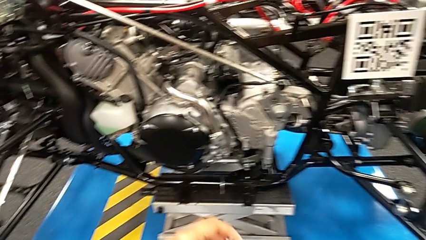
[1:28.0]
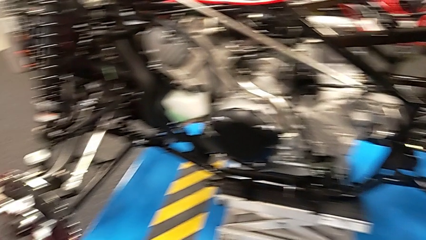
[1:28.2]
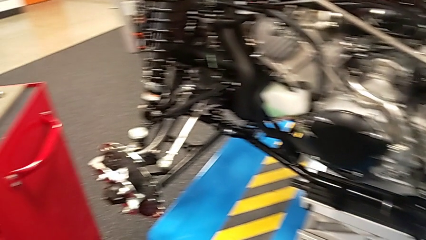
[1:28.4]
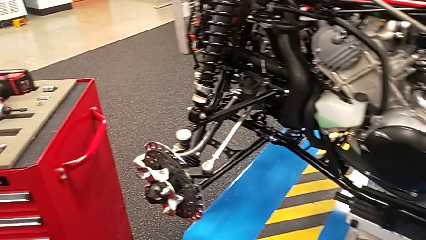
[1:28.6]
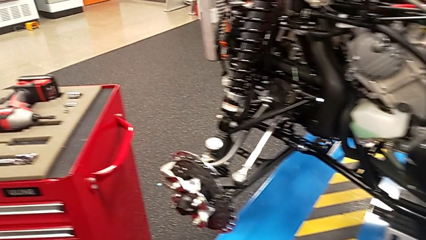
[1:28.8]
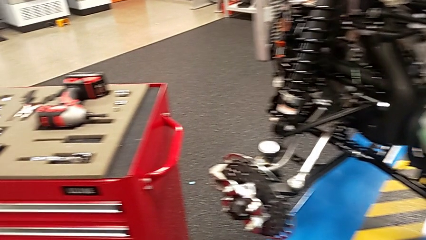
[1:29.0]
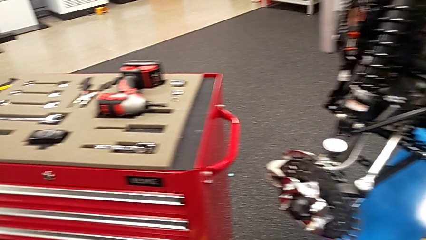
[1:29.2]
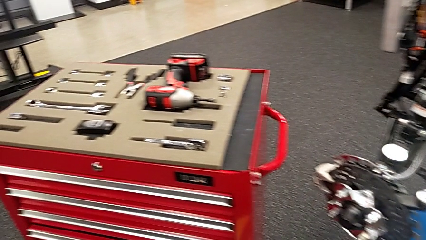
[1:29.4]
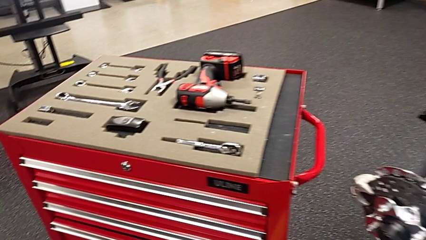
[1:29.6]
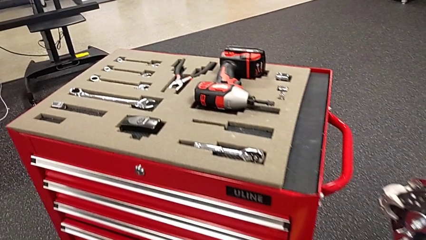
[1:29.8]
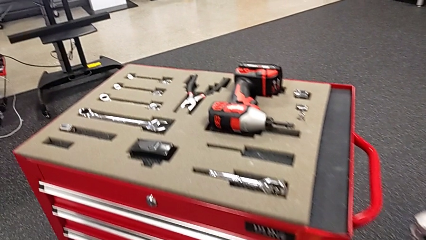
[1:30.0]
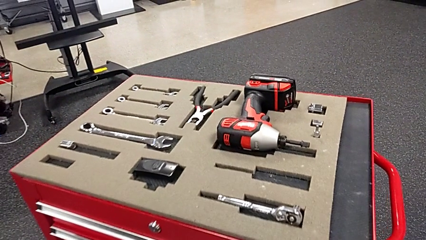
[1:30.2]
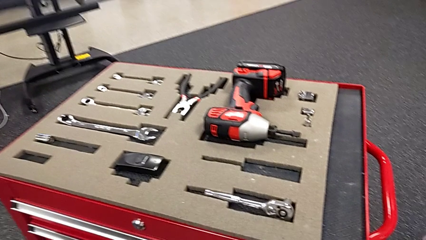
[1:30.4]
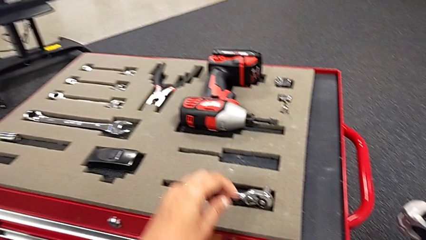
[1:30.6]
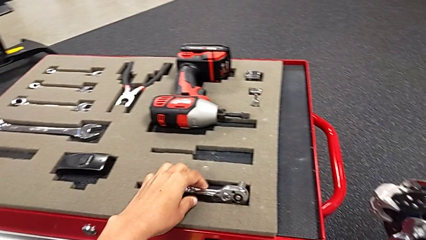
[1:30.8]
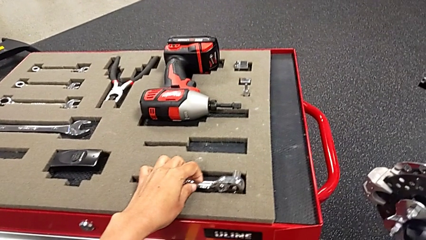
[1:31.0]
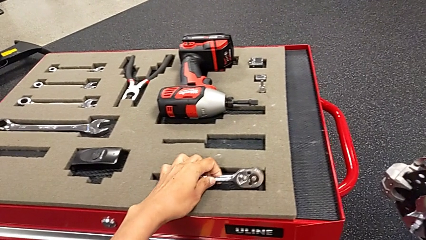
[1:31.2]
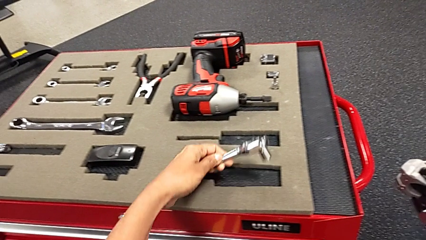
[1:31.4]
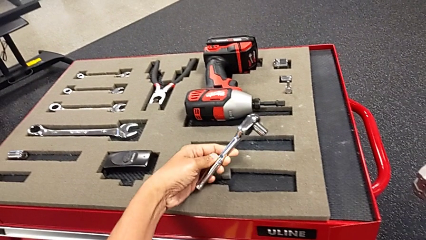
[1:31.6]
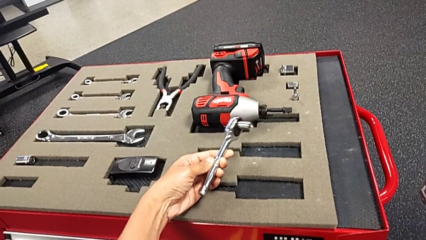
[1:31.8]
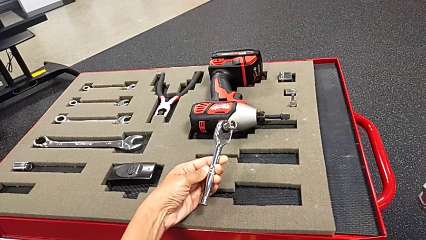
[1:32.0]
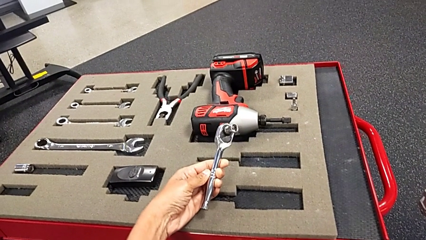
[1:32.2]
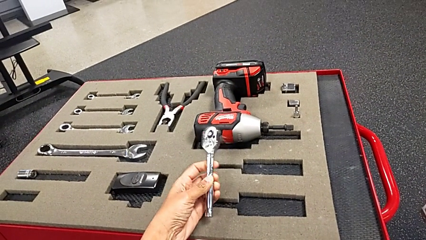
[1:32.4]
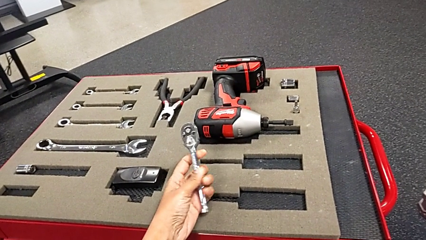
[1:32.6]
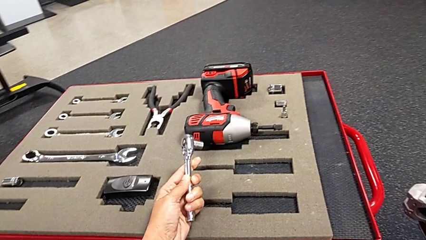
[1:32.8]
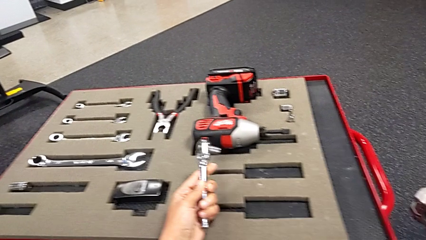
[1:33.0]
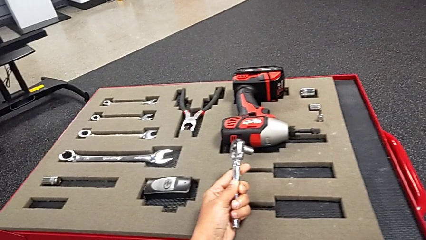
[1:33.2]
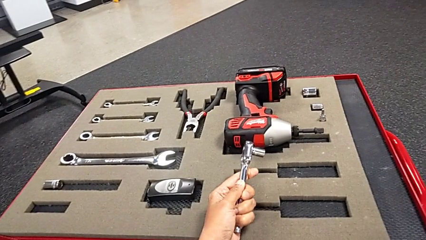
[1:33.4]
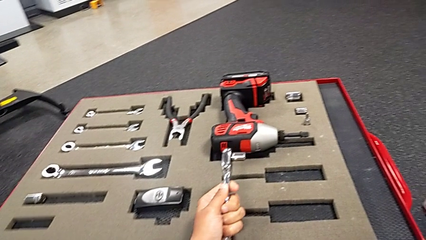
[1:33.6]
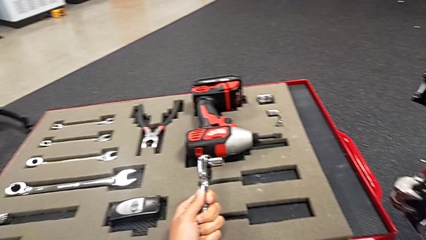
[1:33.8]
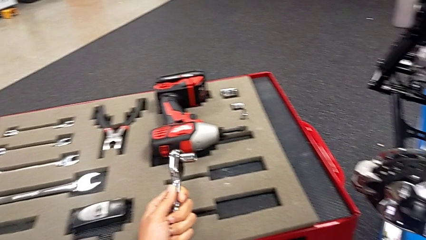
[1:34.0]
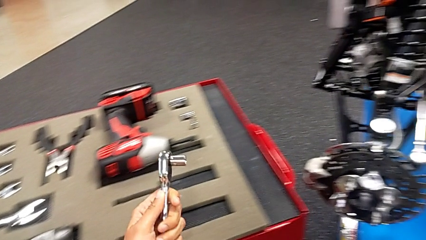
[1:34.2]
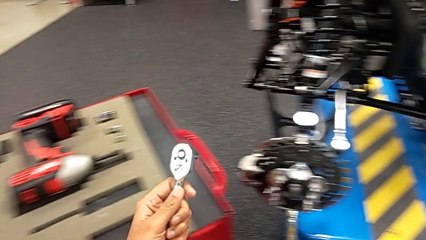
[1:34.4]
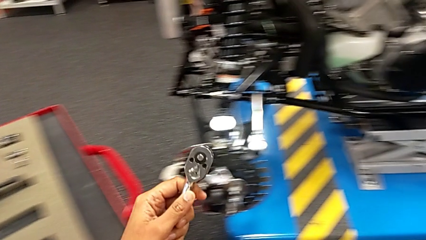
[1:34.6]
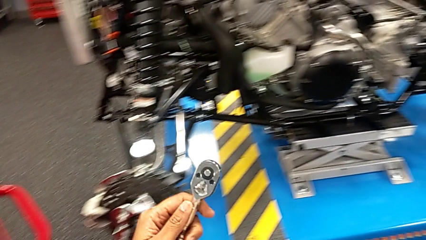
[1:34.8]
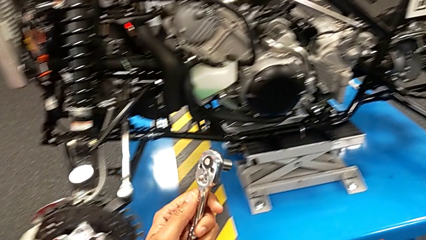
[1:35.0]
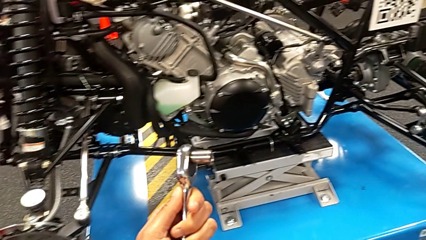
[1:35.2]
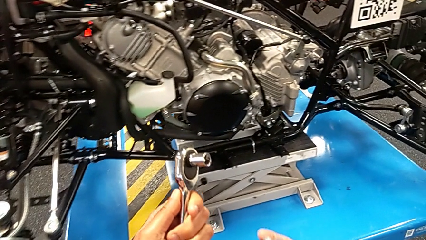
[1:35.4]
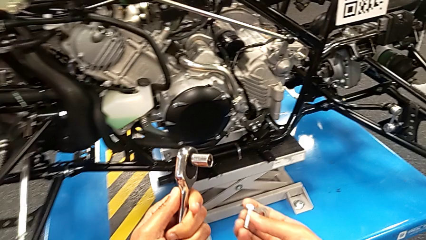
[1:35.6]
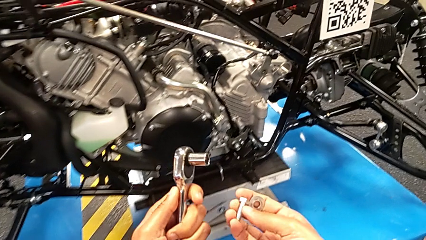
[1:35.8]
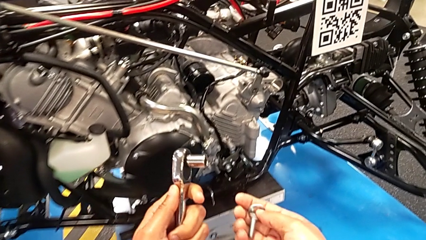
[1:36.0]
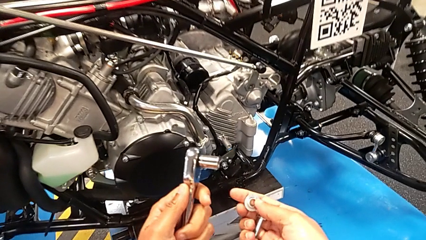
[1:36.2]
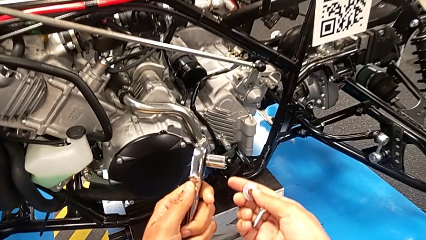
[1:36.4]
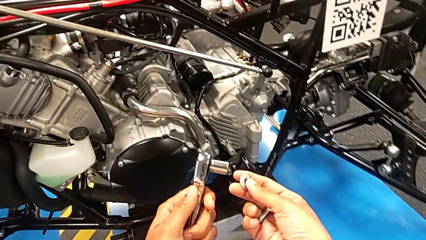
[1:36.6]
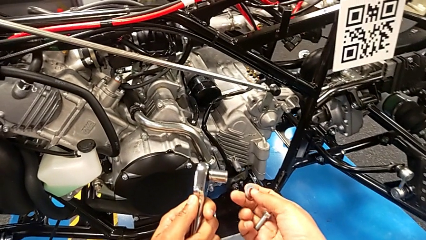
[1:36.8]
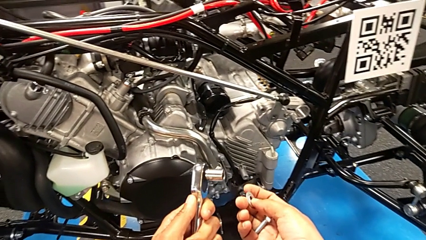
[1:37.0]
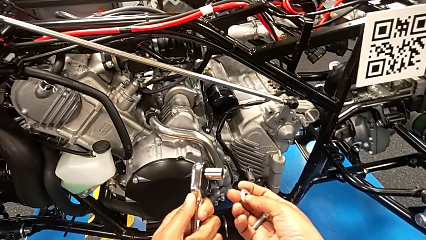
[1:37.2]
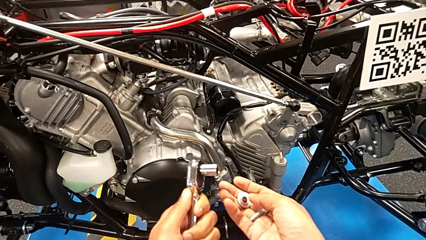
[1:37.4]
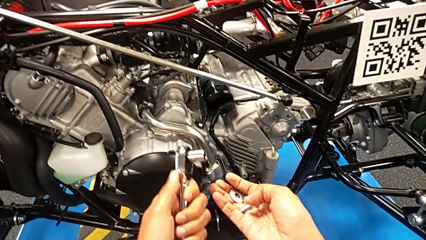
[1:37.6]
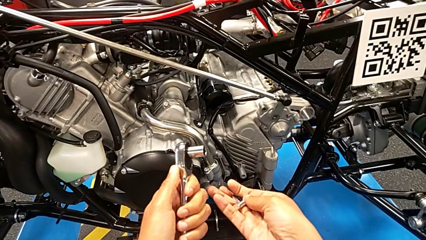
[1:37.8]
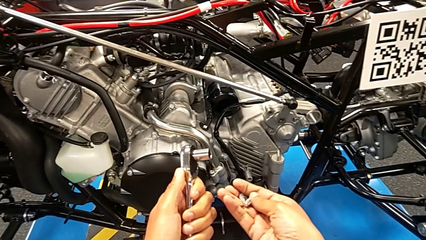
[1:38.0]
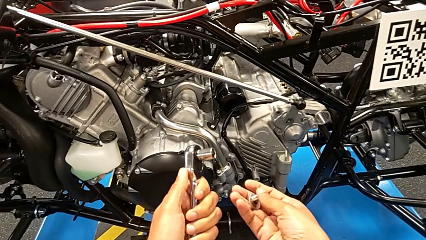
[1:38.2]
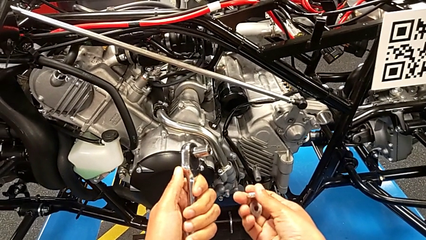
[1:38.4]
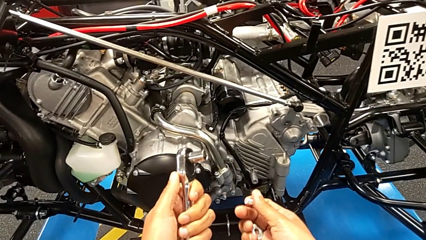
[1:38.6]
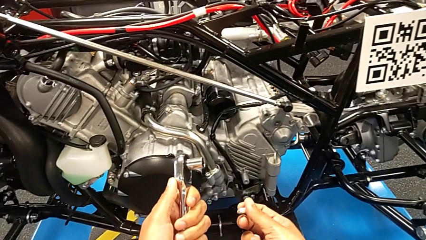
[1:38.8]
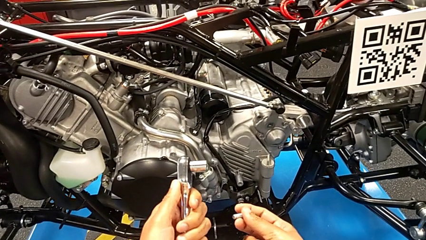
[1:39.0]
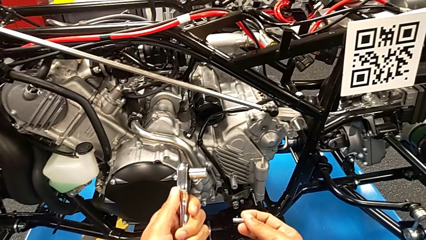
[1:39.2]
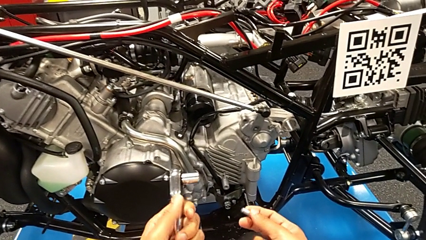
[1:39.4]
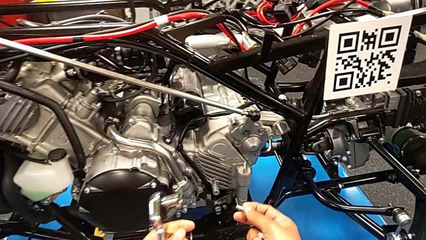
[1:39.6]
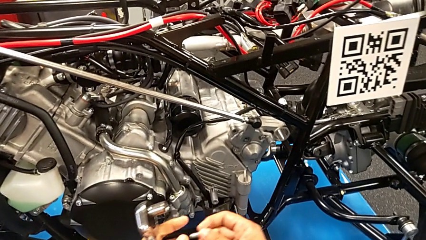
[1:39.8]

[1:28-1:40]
The camera wearer grabs a ratchet. They grab the ratchet, hold it with the left hand and hold the bolt with the right hand.

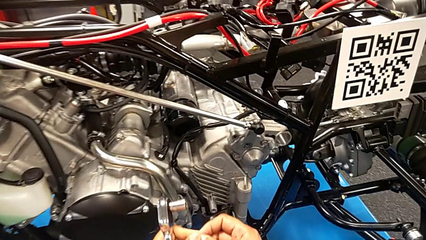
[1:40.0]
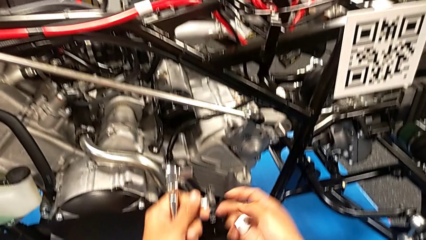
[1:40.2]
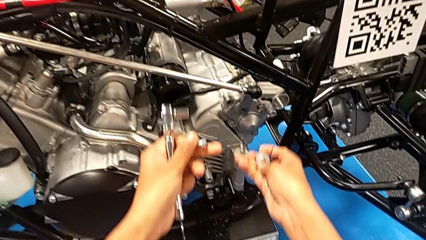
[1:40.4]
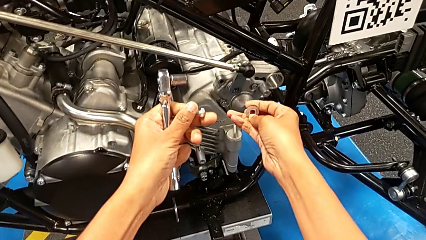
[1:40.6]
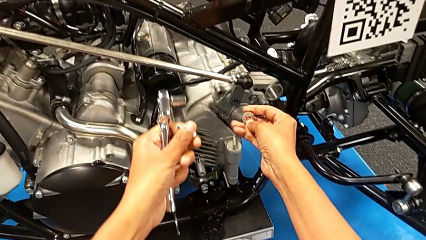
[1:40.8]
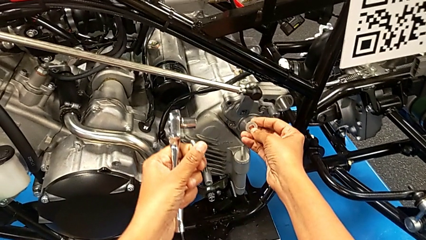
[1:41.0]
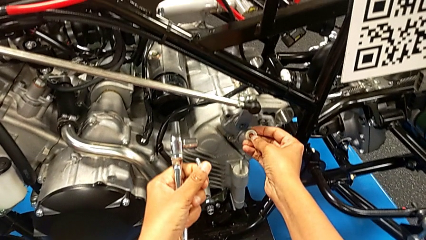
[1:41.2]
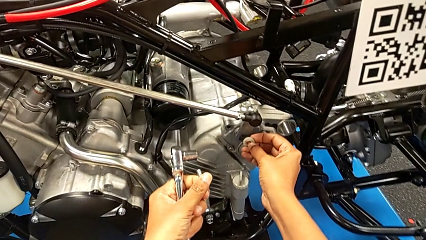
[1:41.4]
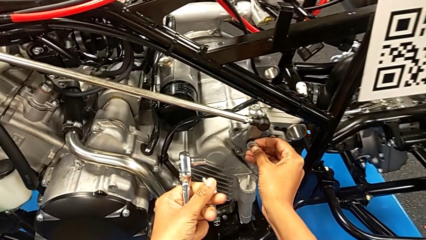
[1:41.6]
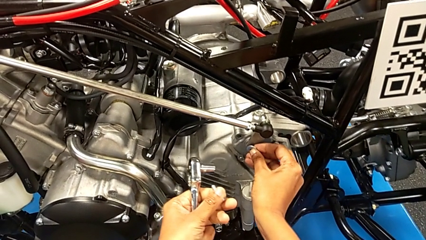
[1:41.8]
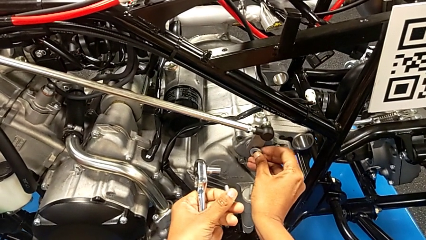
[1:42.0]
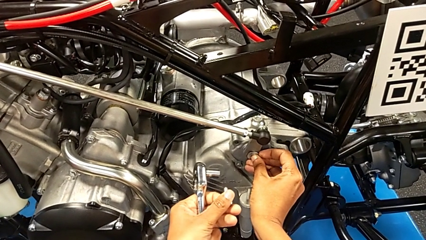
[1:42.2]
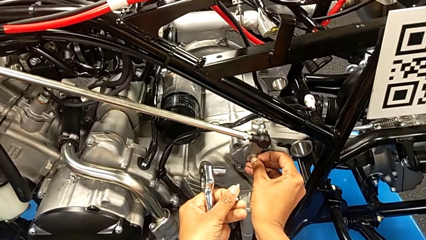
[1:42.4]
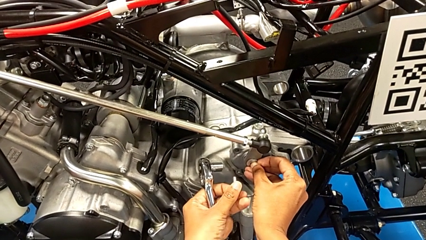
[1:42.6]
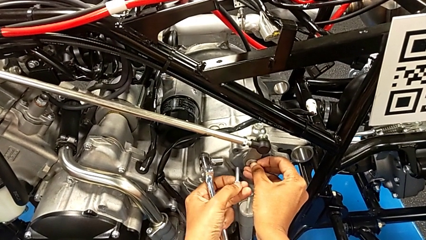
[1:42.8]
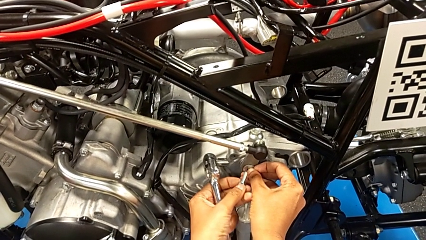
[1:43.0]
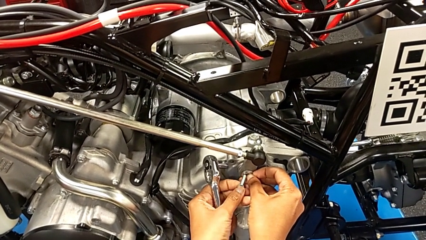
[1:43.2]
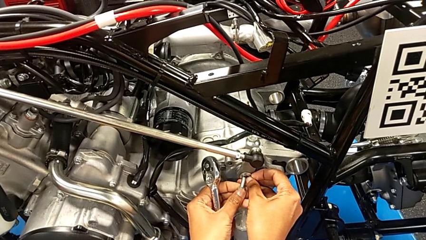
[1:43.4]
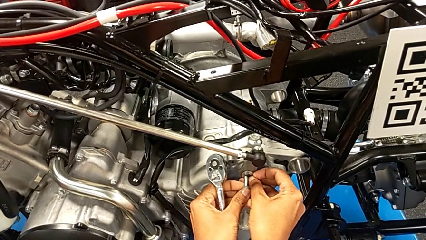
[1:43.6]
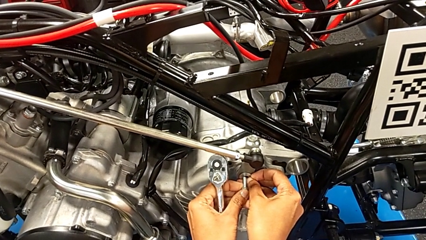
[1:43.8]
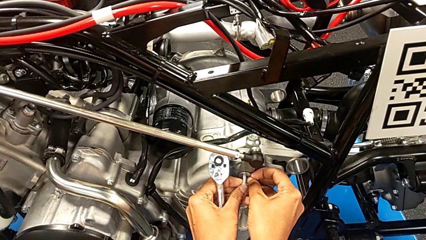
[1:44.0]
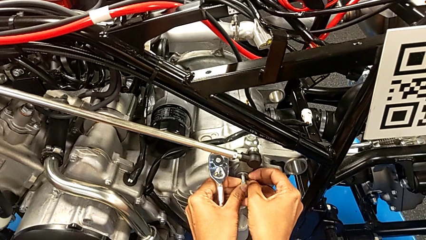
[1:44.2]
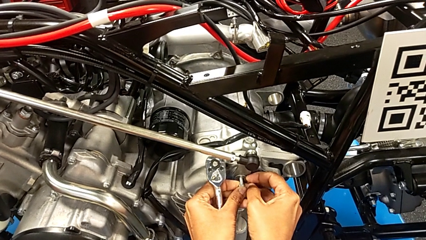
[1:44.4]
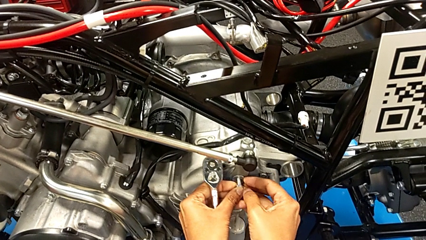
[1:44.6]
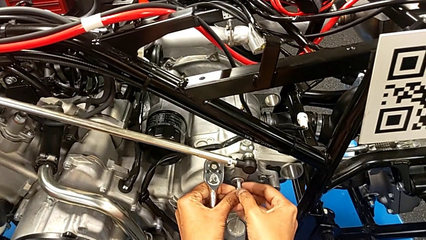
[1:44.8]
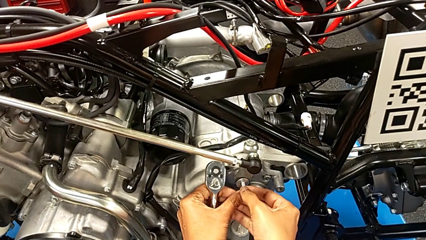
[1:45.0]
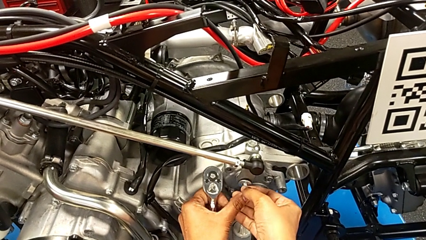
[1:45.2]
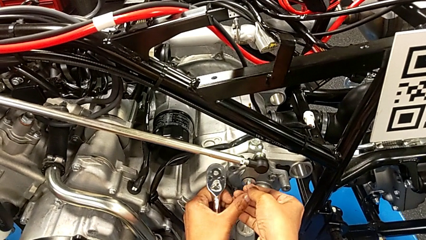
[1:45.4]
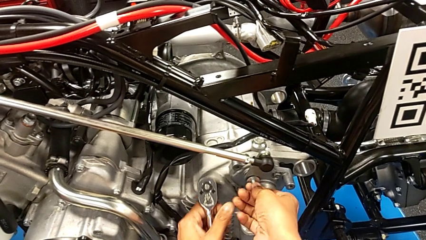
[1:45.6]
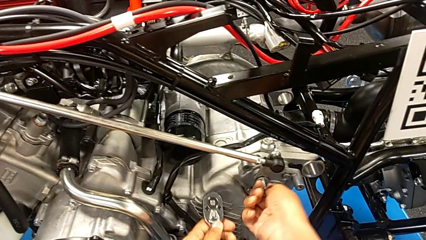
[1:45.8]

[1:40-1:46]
The camera wearer is screwing the shift arm. They place the washer and insert the bolt.
